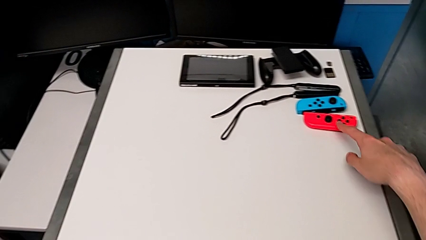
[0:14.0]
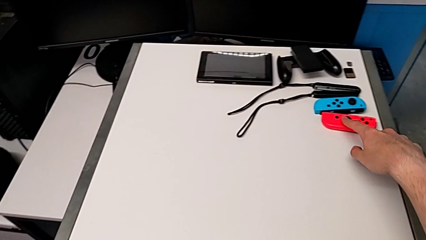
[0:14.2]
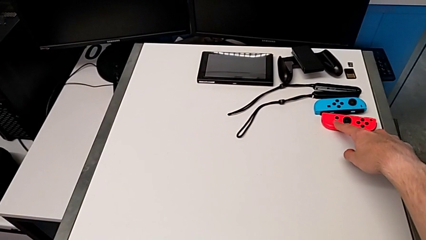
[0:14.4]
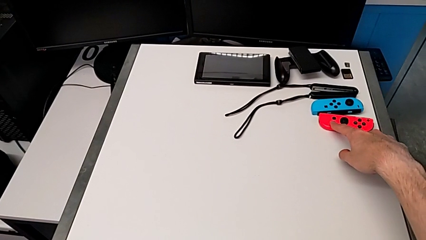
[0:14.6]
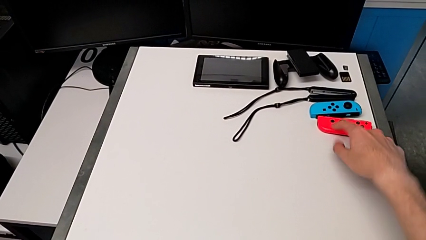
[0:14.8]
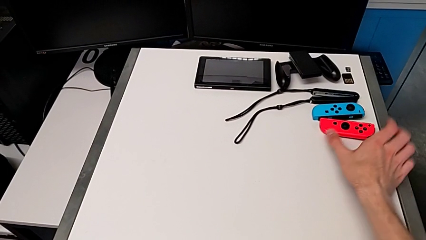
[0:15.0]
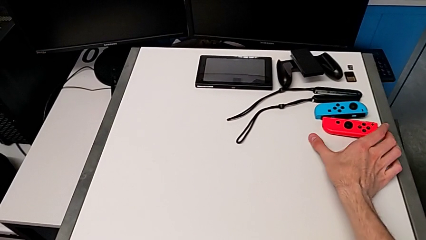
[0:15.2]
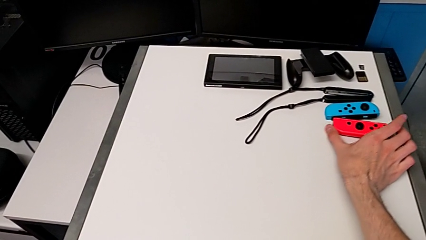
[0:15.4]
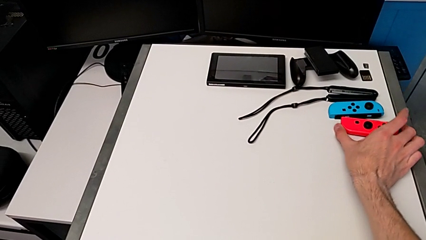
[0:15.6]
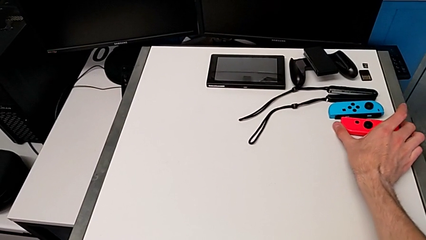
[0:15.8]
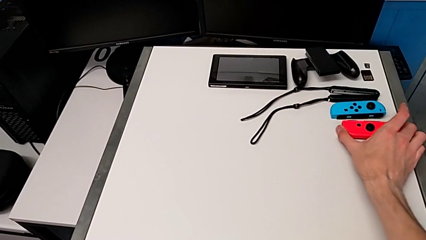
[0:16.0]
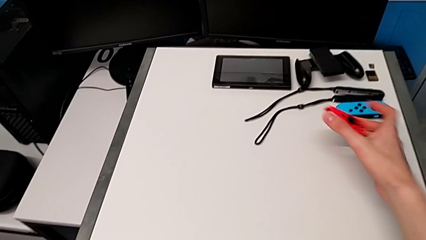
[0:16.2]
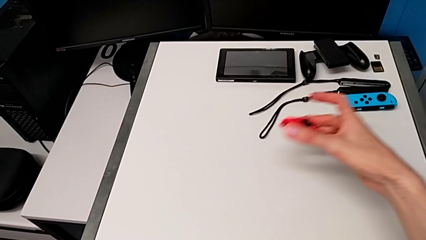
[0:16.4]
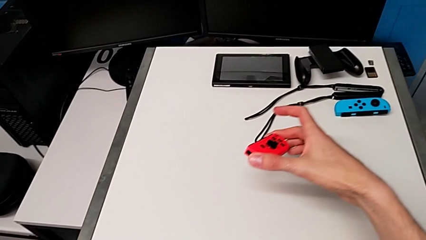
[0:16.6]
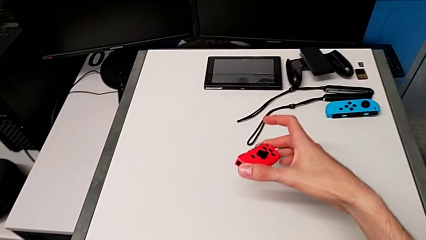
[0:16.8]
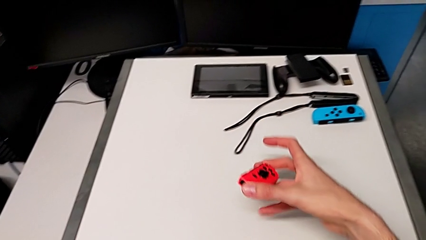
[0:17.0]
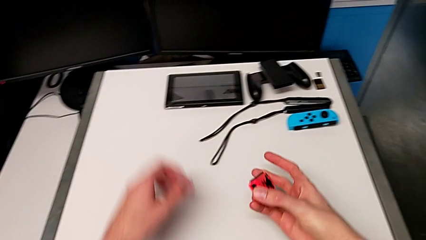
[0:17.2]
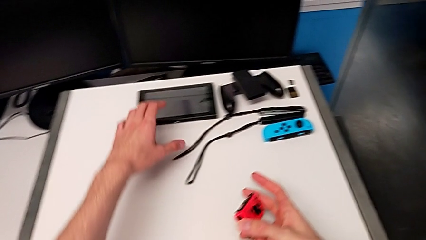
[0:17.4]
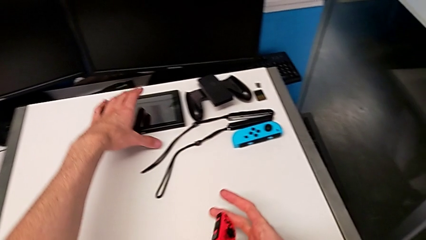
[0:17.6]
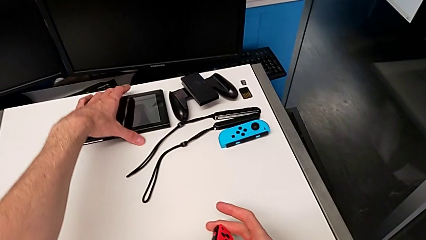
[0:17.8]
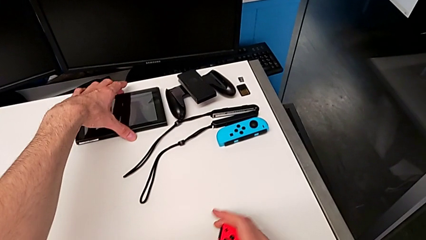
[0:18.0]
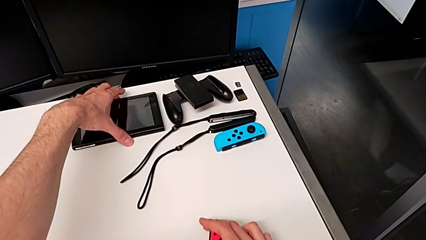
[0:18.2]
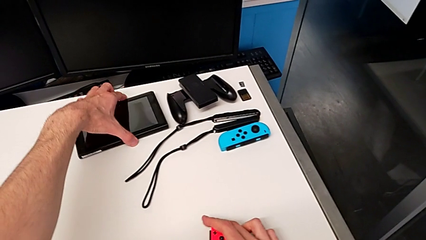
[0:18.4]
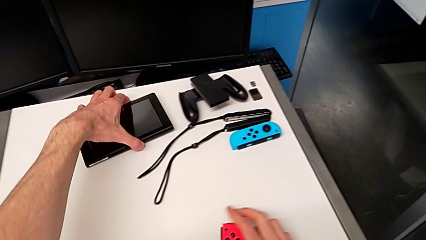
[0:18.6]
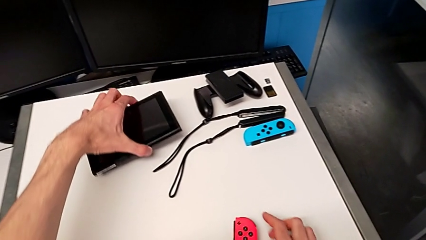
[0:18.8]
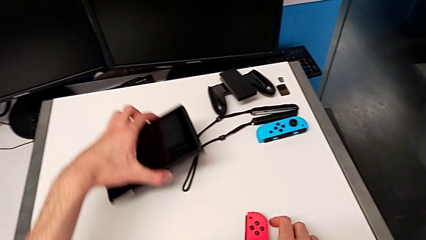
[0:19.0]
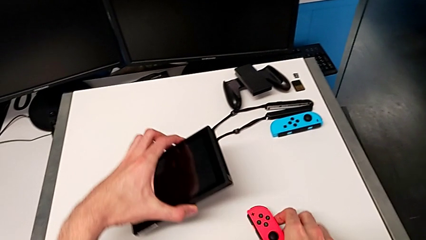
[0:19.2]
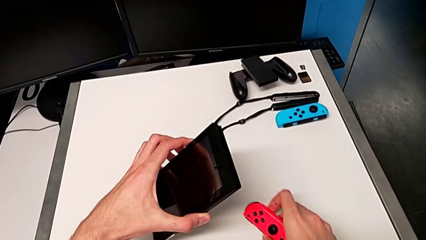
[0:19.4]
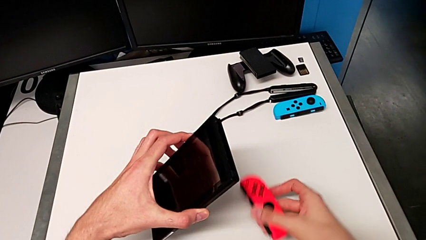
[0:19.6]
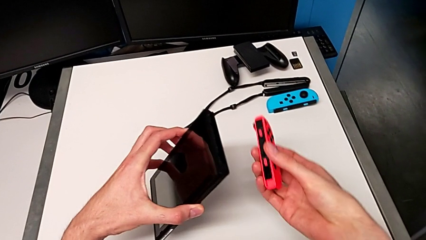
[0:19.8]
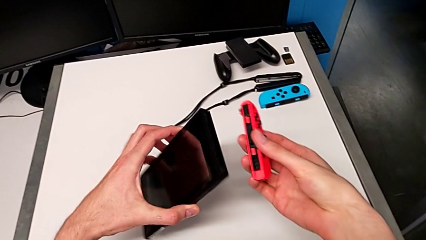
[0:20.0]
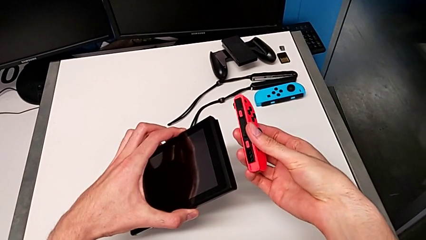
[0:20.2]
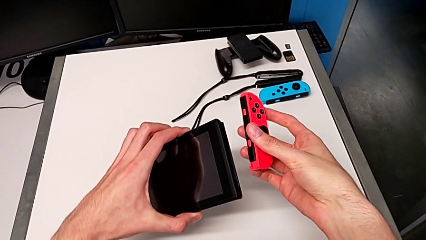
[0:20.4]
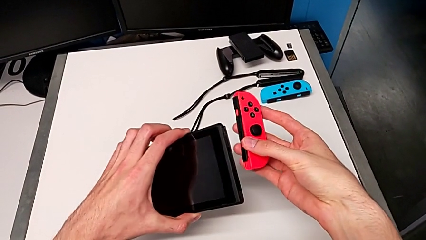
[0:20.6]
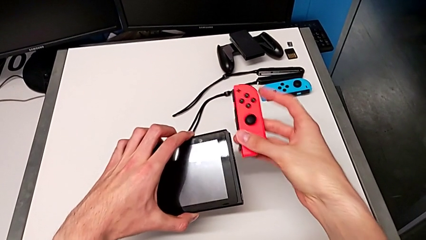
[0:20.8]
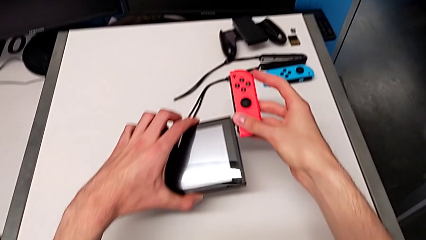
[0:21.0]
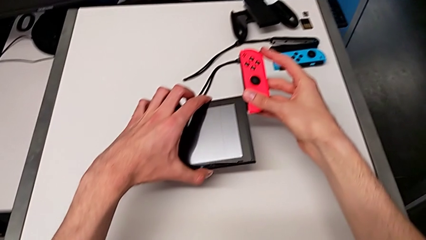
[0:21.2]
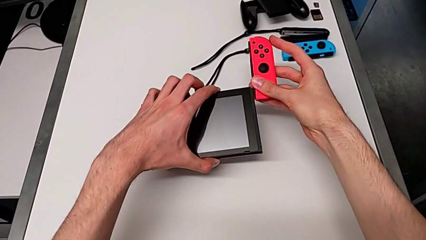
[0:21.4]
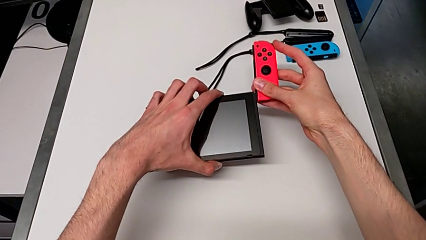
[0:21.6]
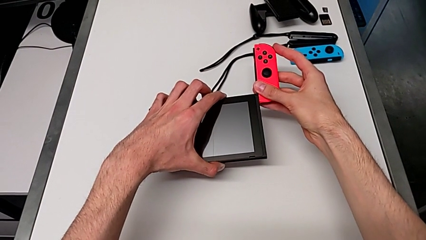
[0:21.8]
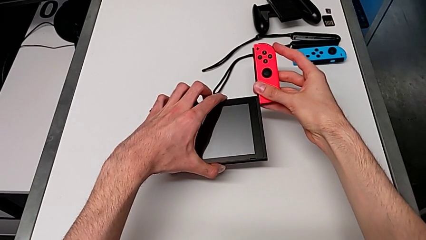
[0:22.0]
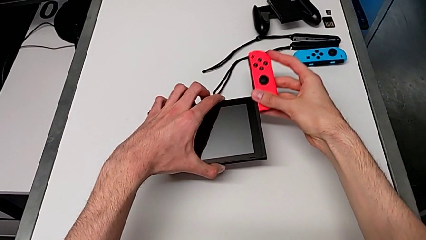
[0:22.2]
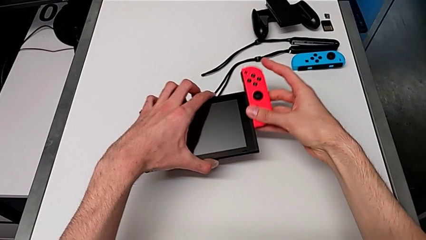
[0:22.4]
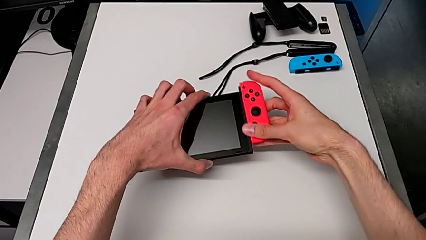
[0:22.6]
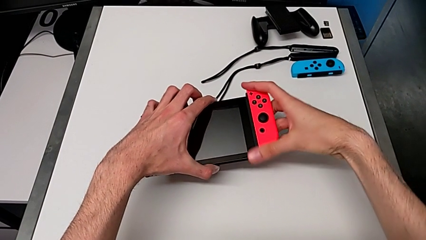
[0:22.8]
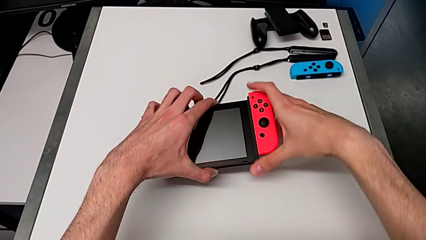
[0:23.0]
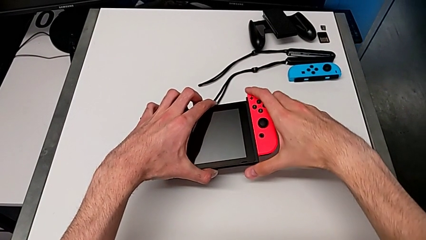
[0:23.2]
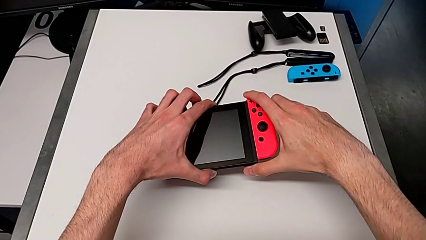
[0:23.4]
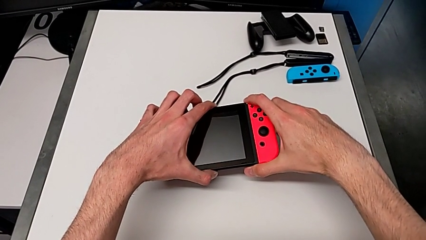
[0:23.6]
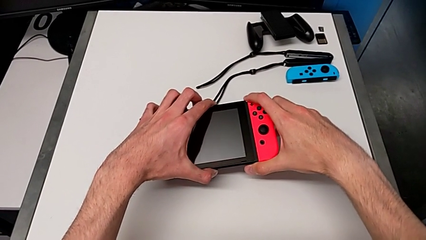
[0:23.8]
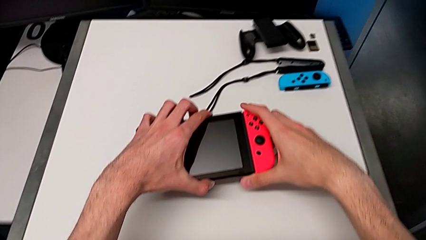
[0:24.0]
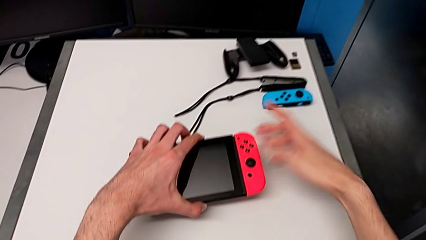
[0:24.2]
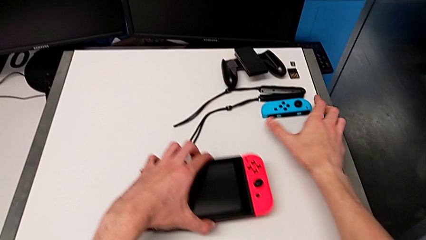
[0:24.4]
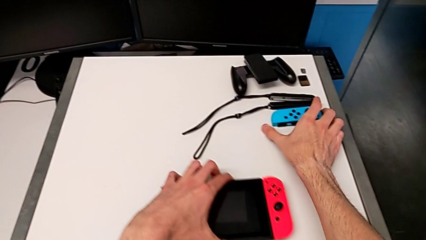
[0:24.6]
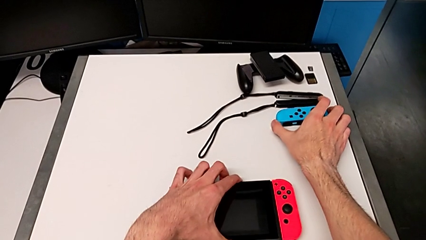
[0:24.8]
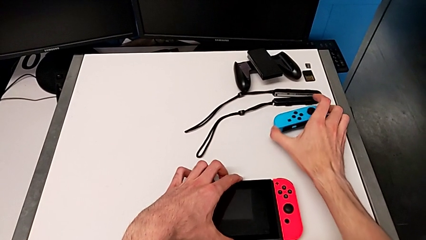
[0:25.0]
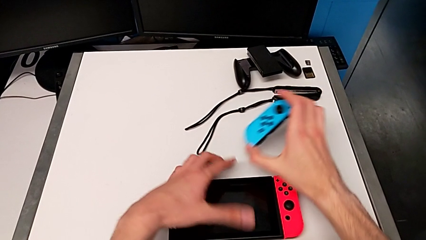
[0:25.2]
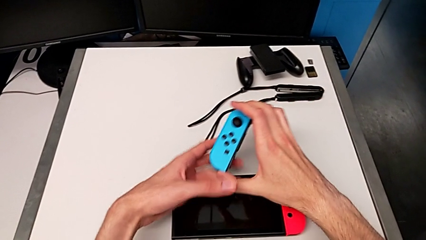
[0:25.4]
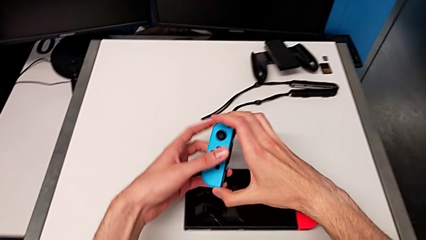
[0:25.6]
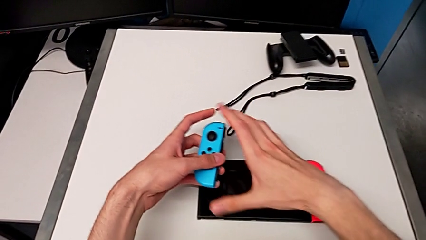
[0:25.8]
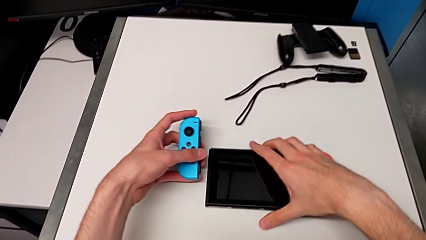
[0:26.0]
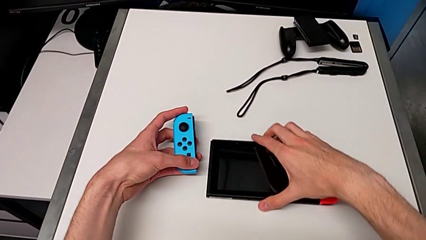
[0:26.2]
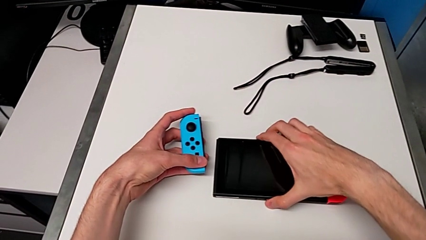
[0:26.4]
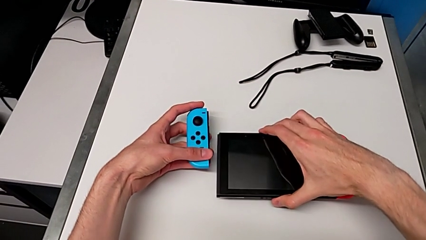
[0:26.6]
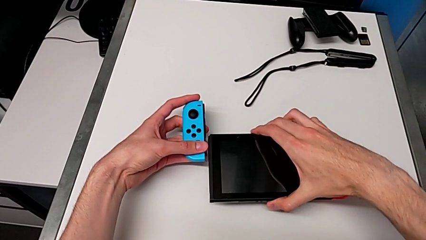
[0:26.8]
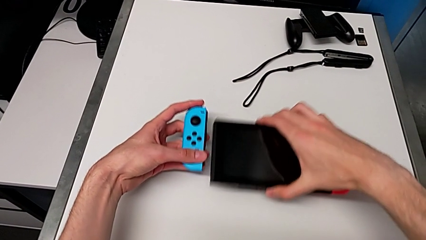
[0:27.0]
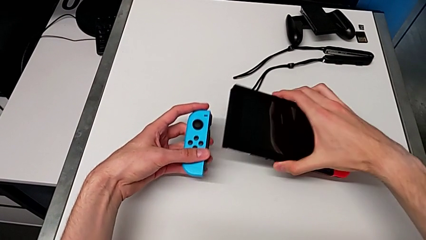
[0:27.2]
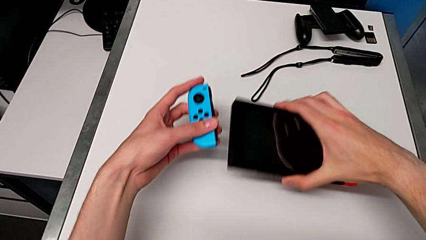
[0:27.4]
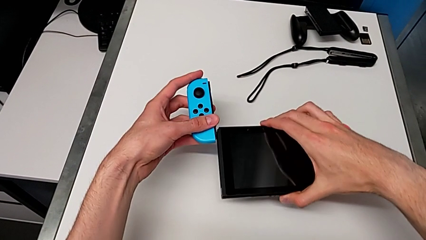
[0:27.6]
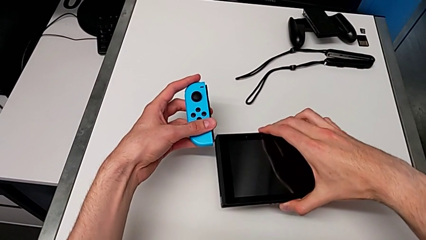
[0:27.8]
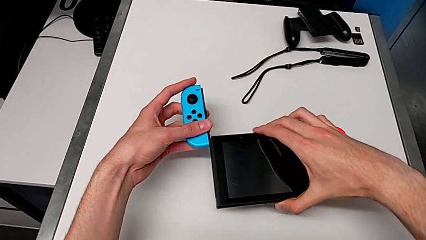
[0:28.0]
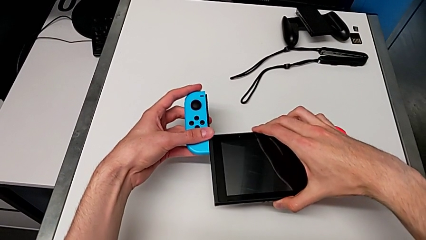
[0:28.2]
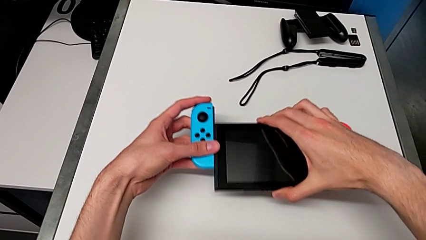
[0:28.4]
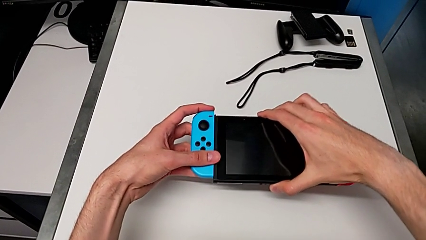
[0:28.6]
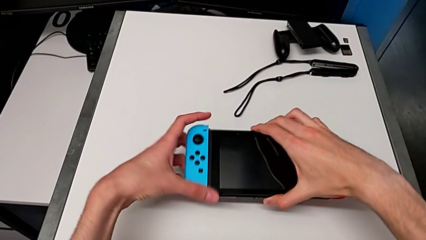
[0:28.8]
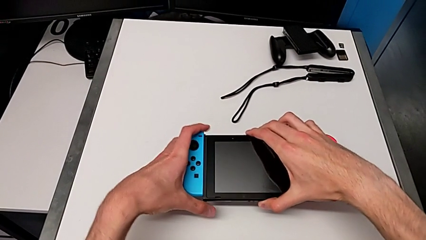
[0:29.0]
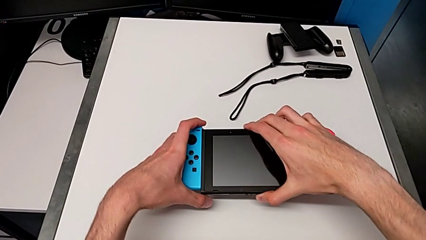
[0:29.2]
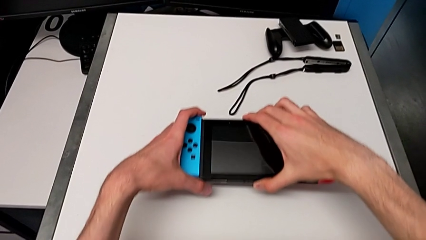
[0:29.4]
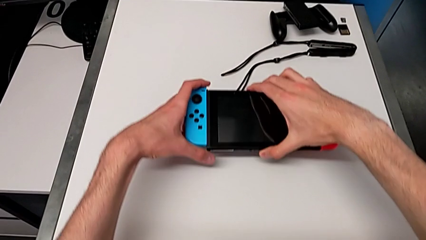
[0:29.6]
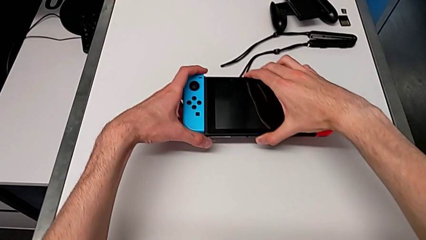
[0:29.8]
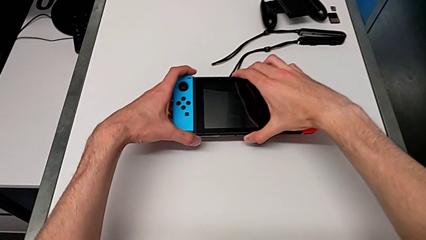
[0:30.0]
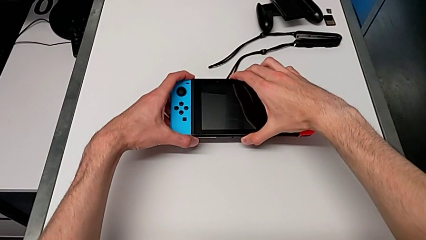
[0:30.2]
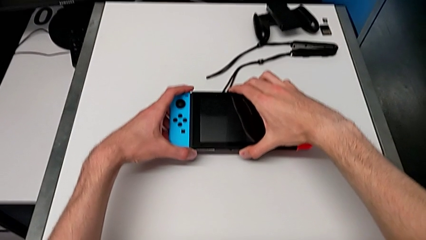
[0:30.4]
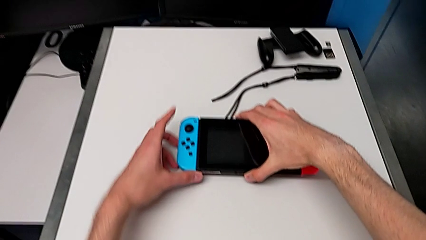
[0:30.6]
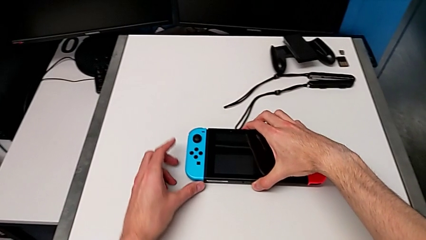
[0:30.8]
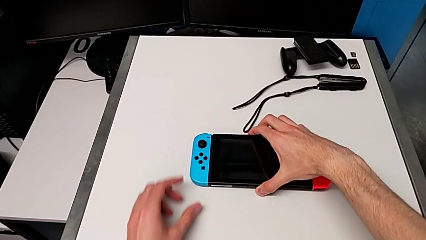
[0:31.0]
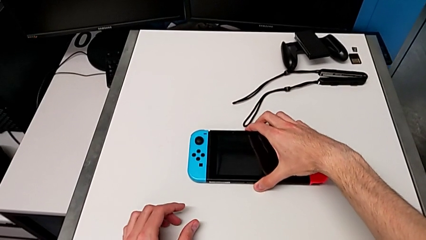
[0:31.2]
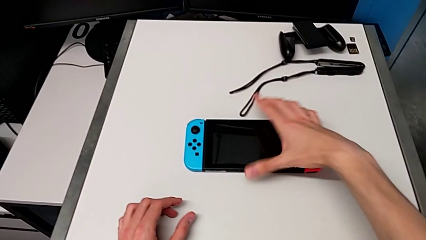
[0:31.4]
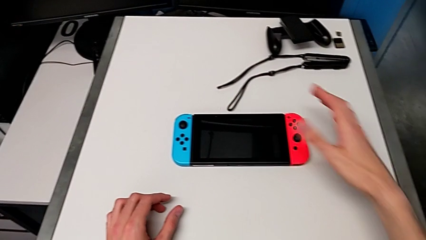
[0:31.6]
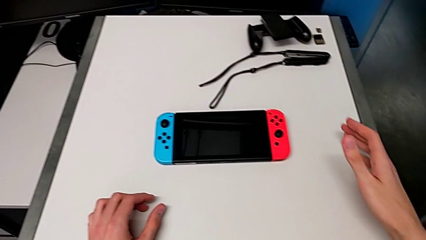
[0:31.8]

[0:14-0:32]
The camera wearer inserts the Joy-Cons into the Nintendo Switch. They grab the Joy-Con controller, grab the Nintendo Switch, insert the Joy-Con controller, grab the left Joy-Con controller and insert it.
